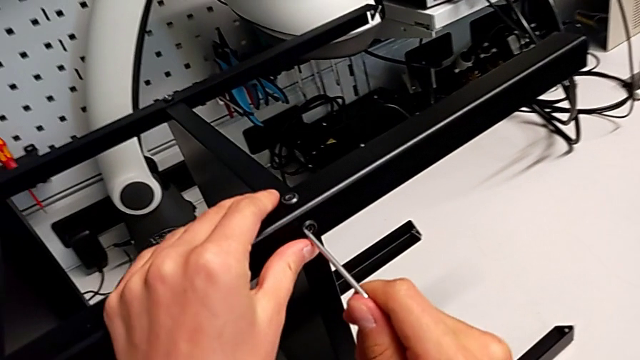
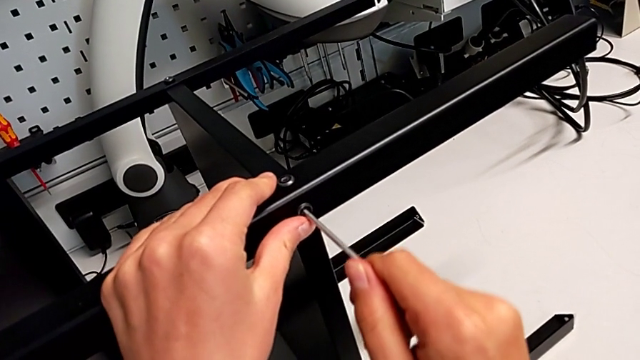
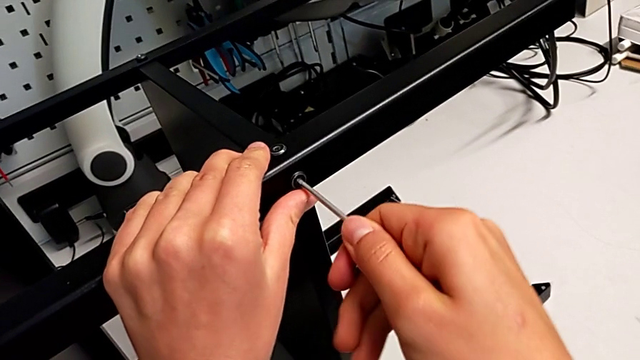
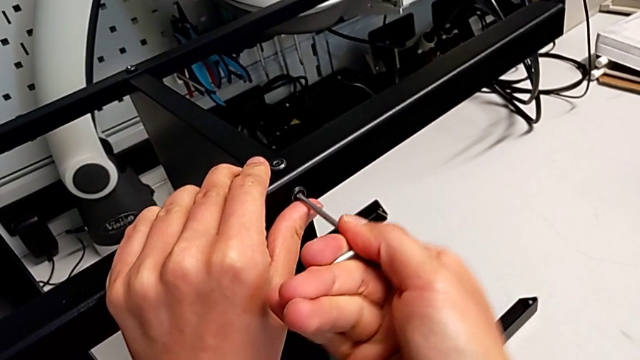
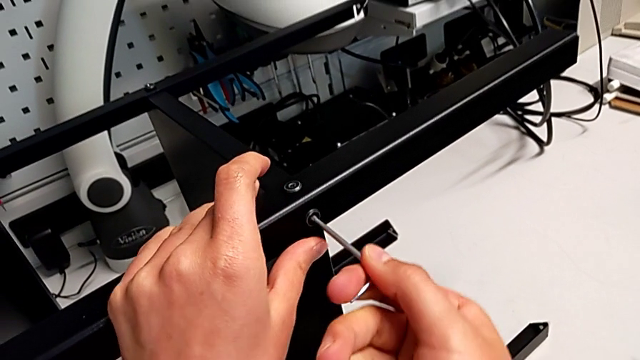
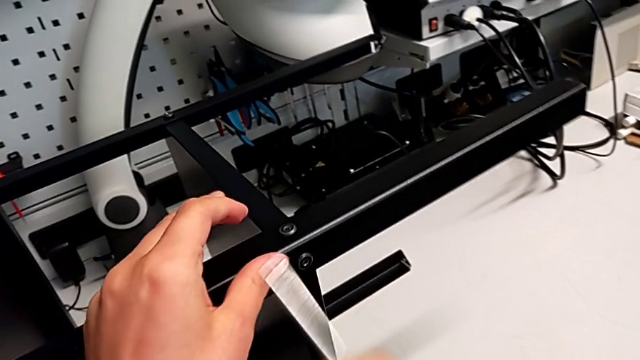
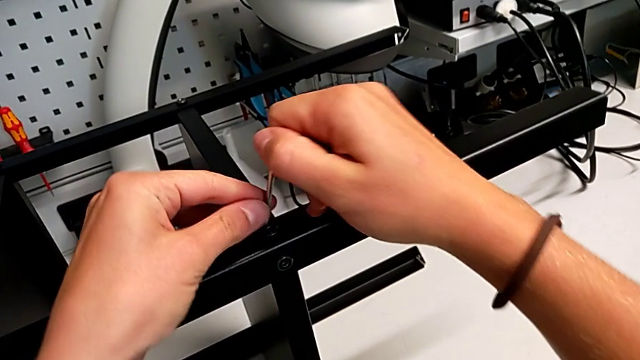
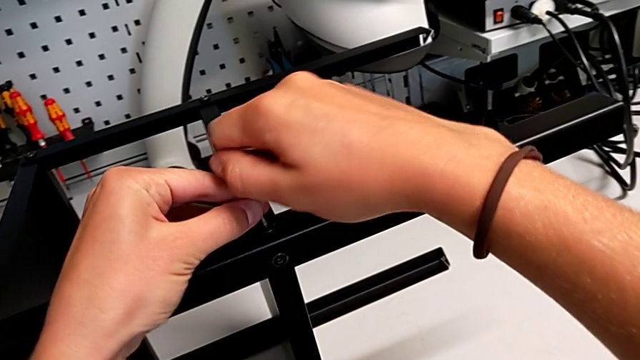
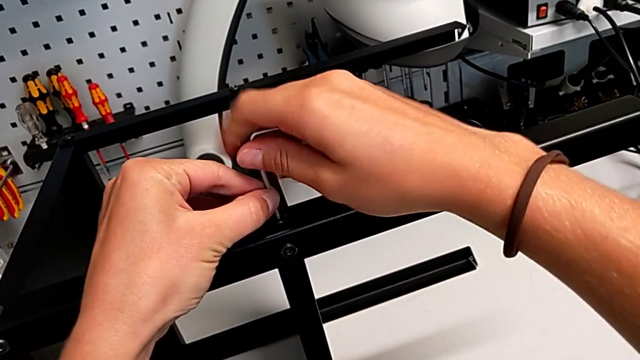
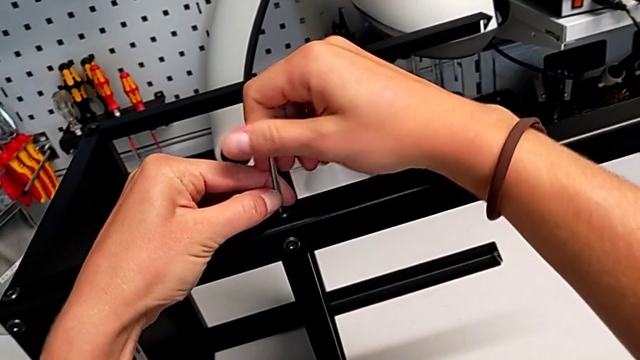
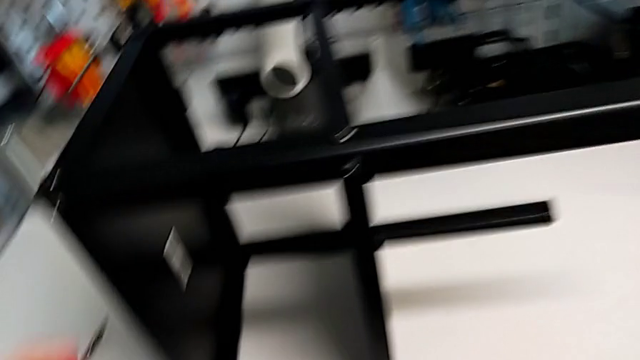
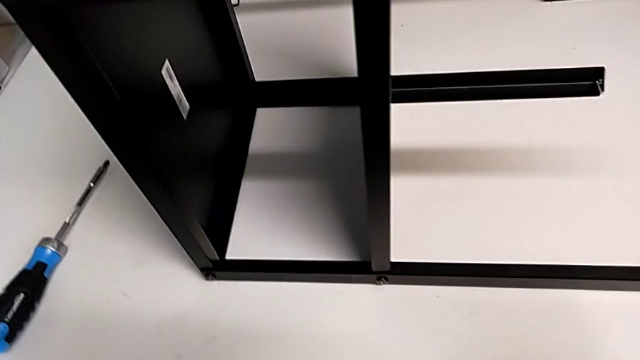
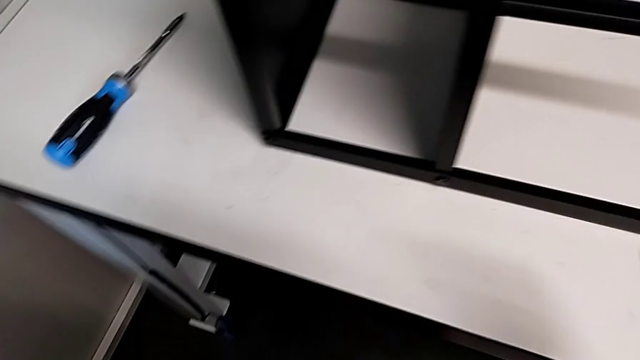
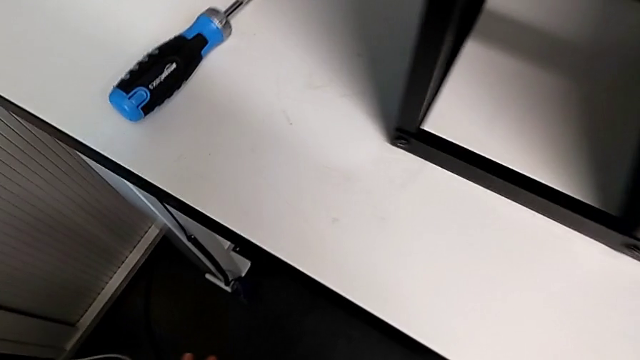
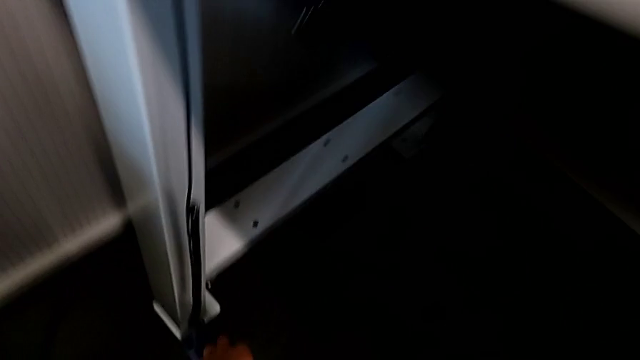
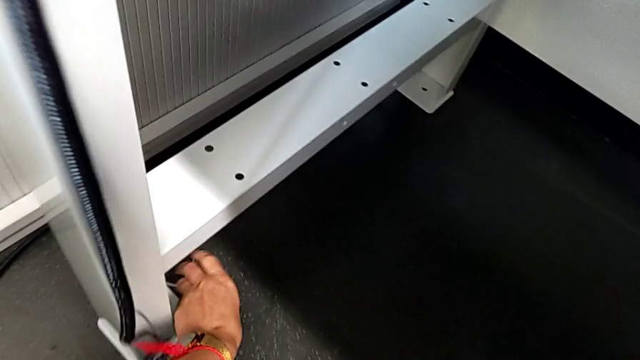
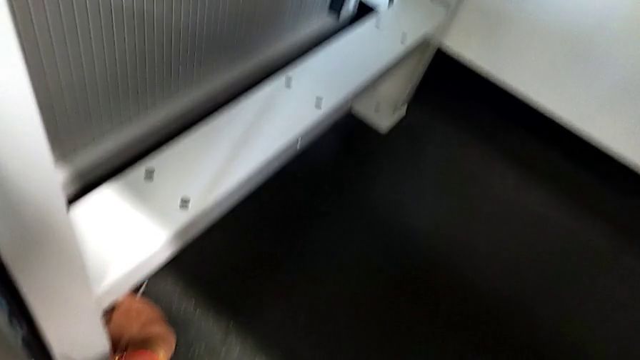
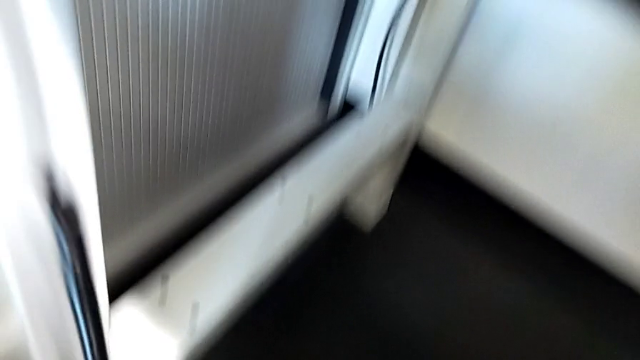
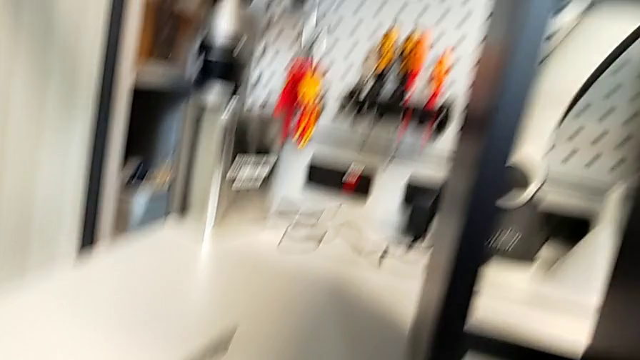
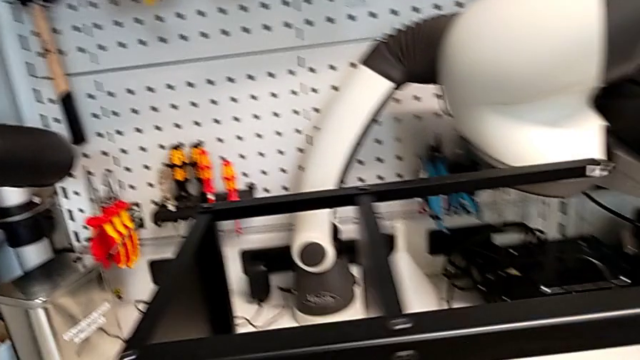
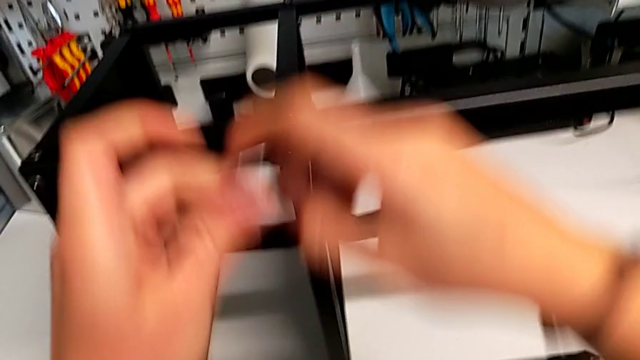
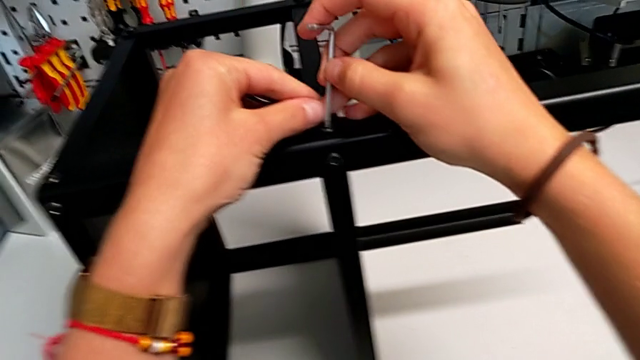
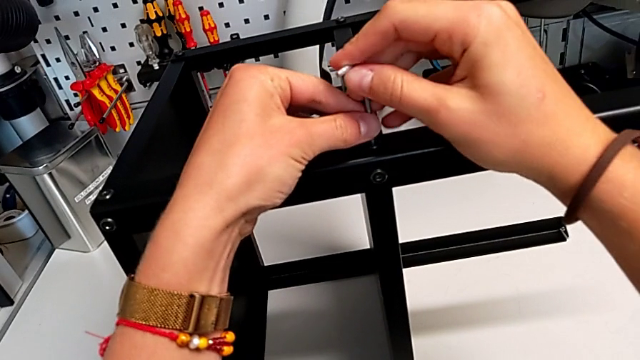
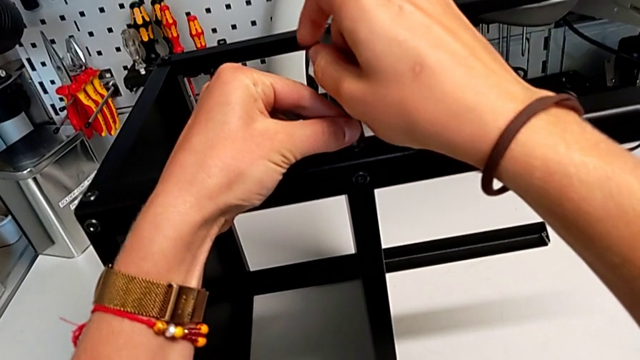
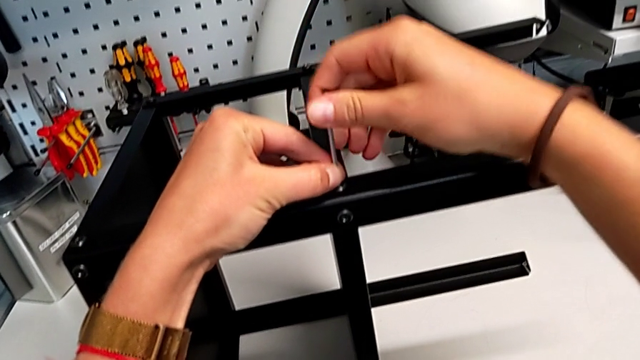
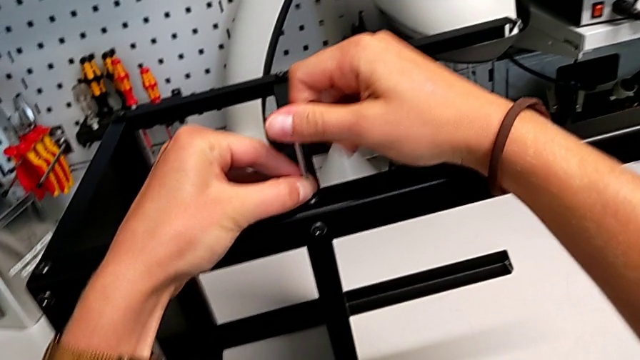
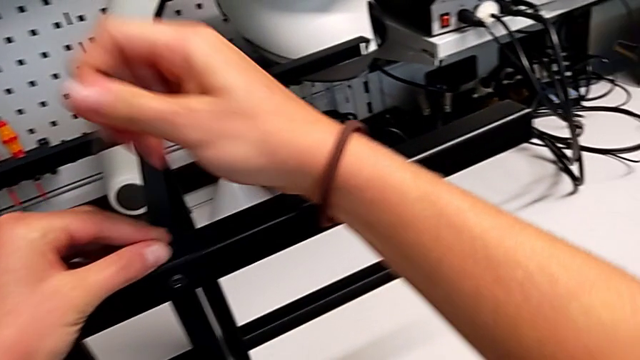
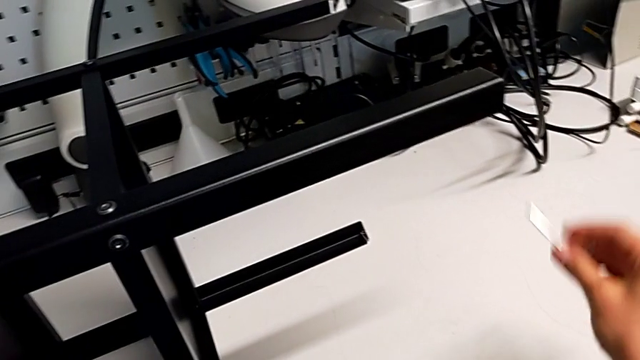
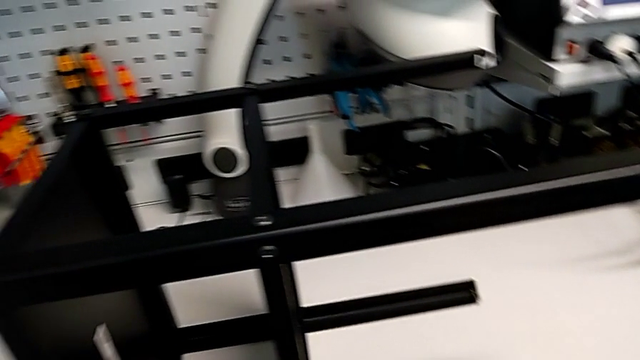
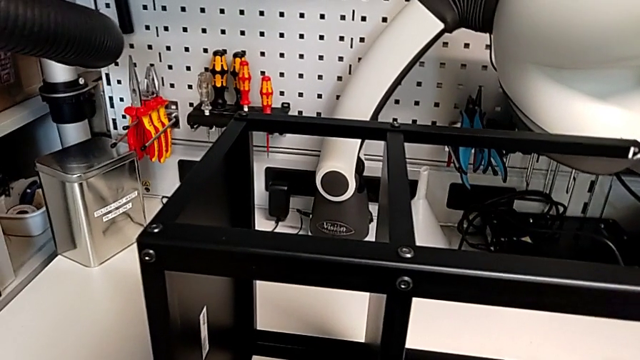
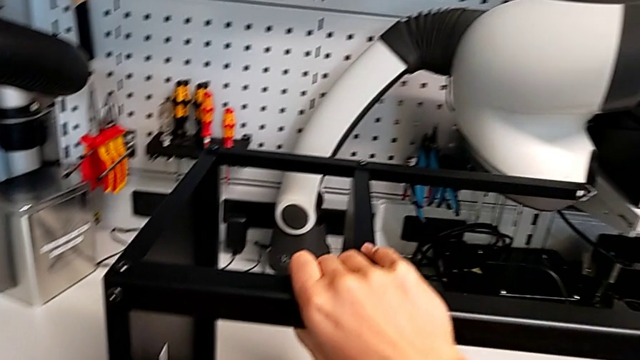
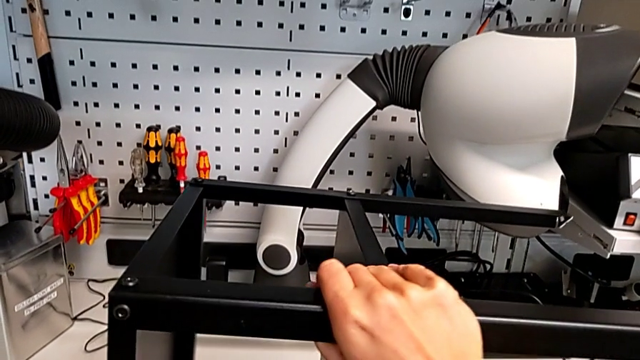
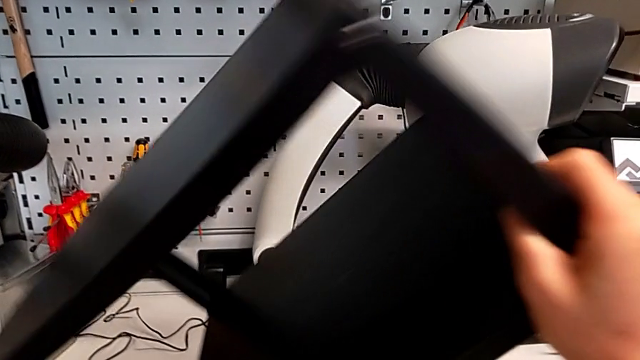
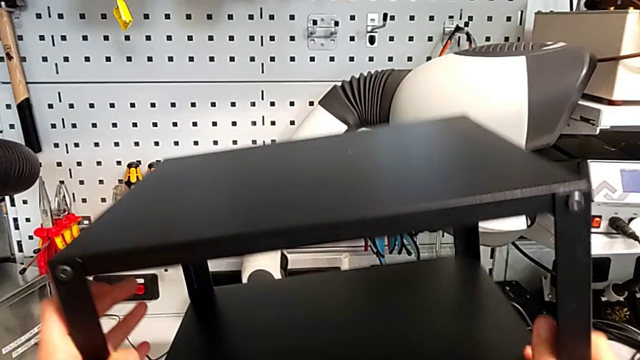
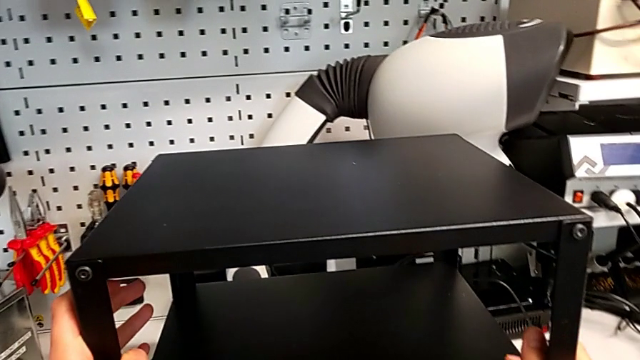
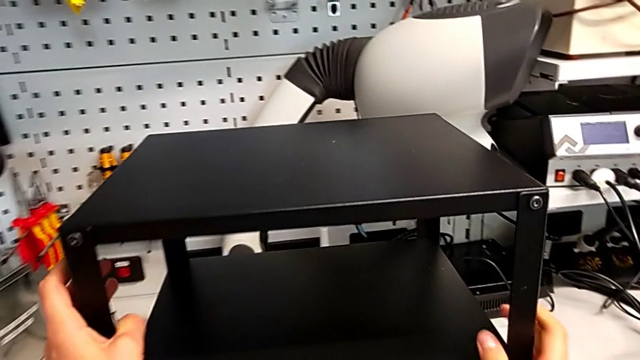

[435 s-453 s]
The camera wearer tightens the bottom screws of the fourth leg. They screw the hex socket head, wrongly drop the Allen wrench, grab it, screw the hex socket head and stand the tray.

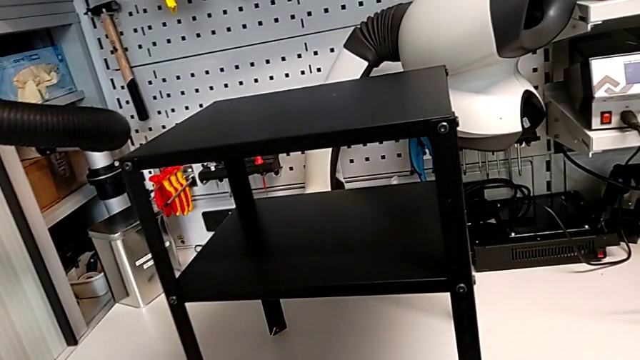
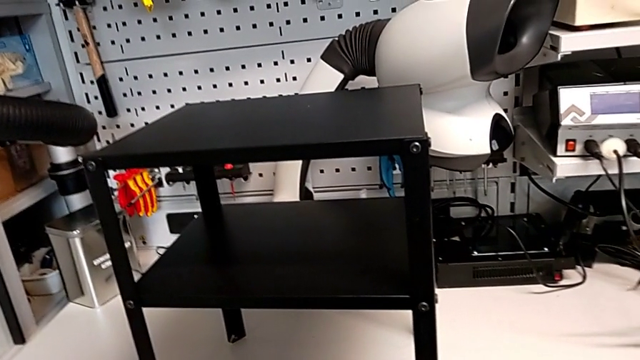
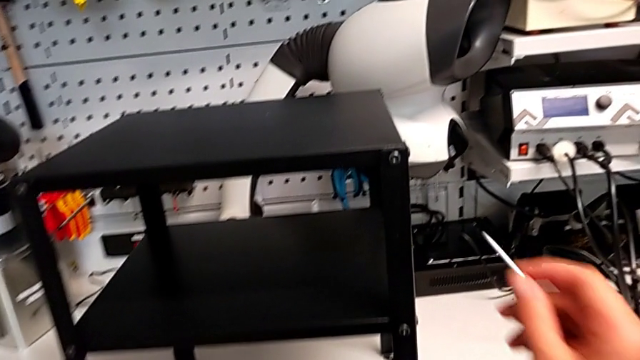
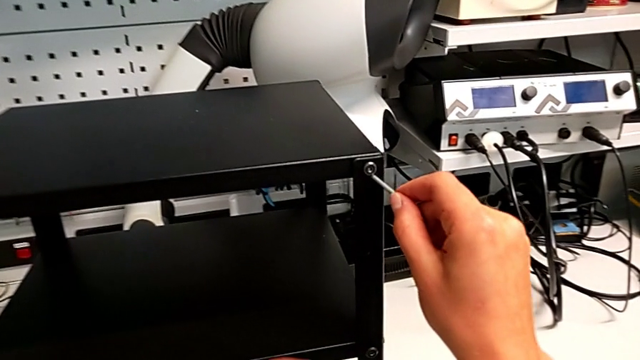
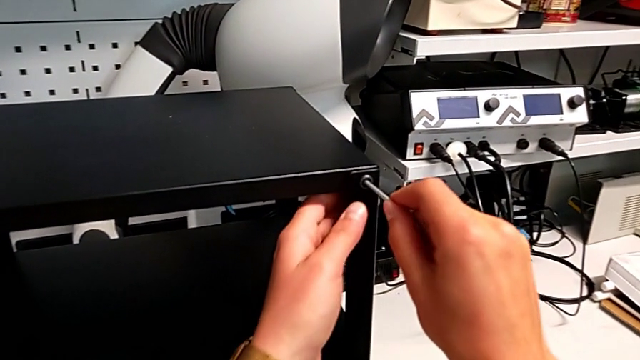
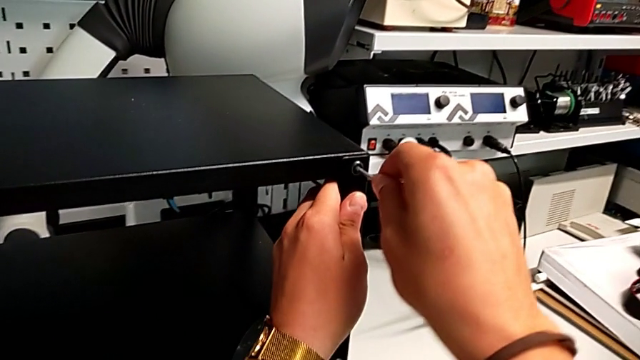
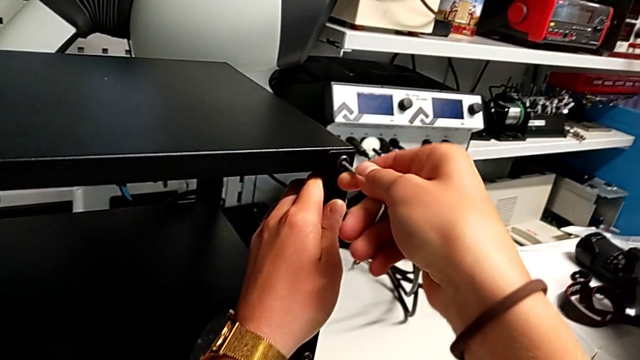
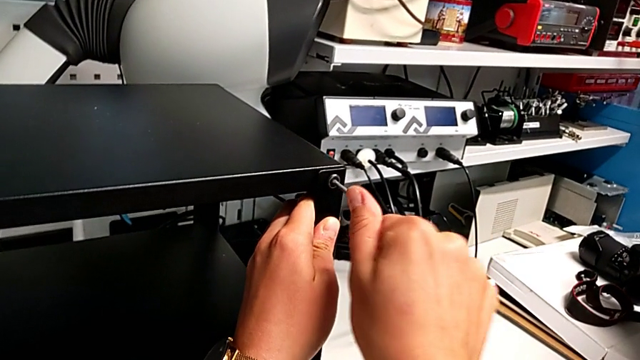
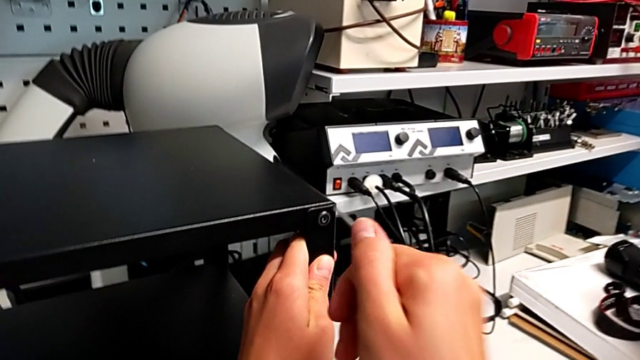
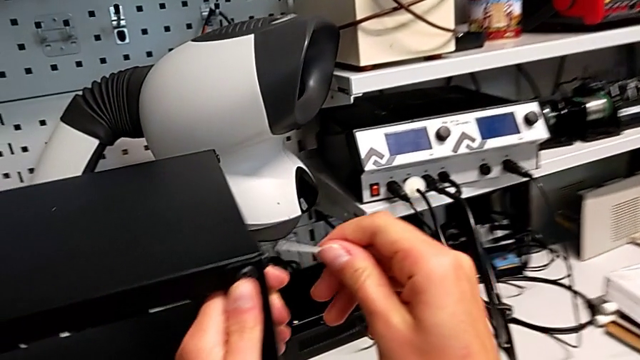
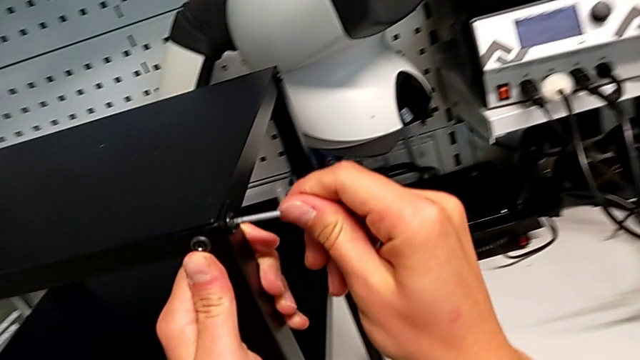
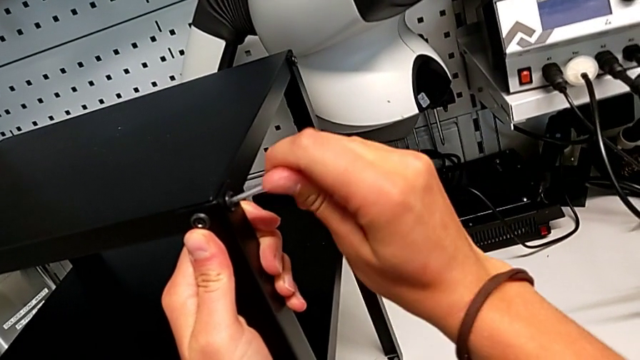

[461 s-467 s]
The camera wearer is tightening all the screws. They screw the first hex socket head.
